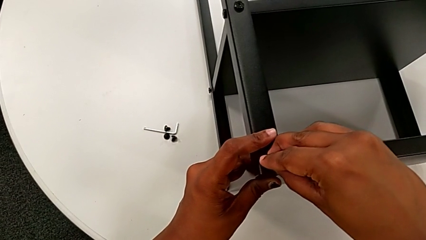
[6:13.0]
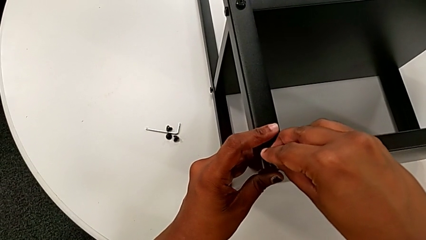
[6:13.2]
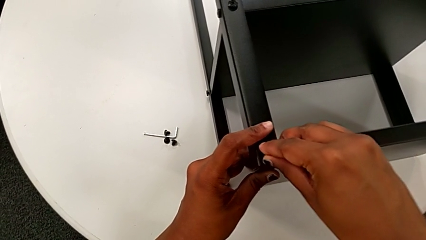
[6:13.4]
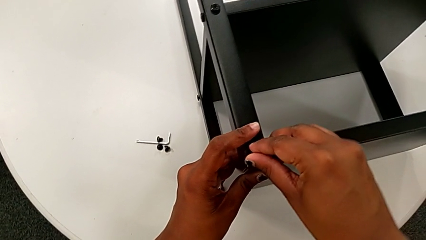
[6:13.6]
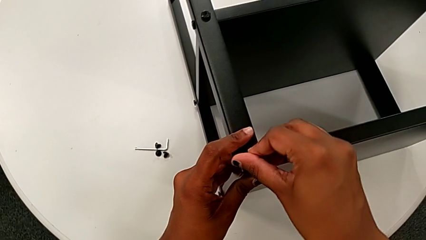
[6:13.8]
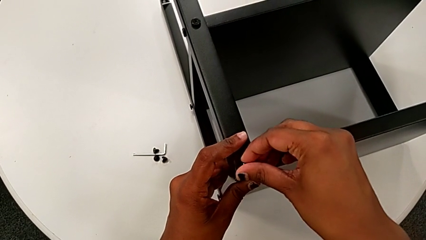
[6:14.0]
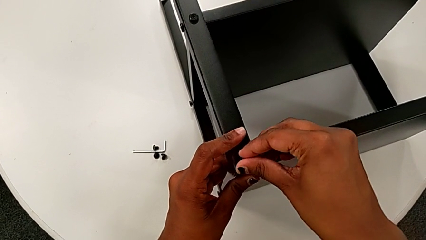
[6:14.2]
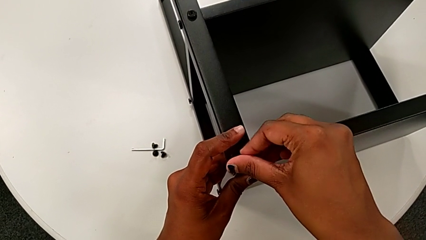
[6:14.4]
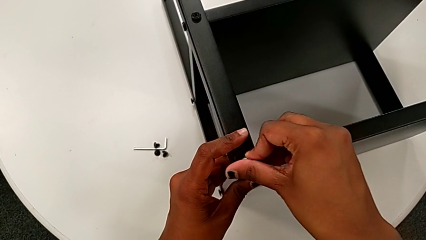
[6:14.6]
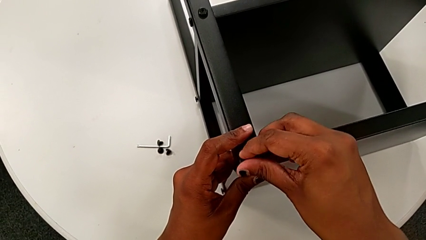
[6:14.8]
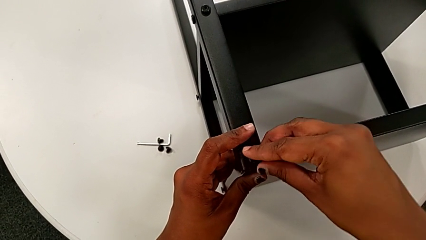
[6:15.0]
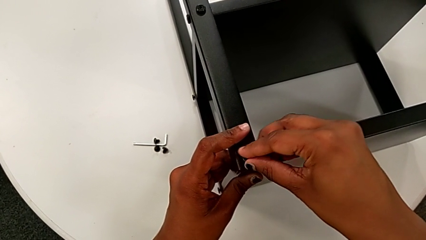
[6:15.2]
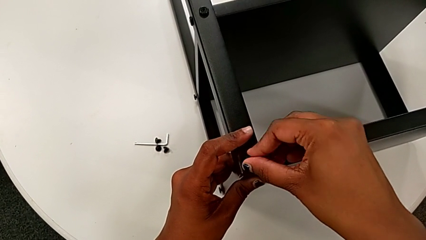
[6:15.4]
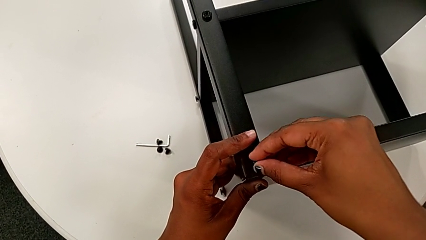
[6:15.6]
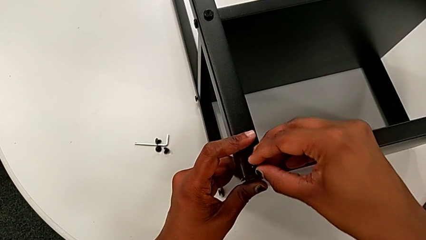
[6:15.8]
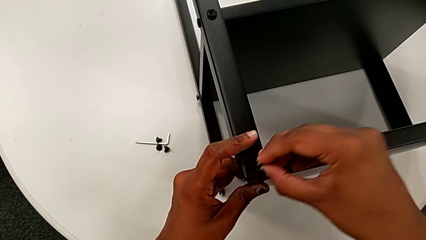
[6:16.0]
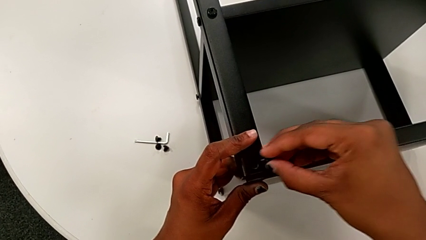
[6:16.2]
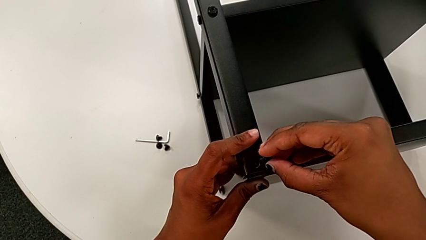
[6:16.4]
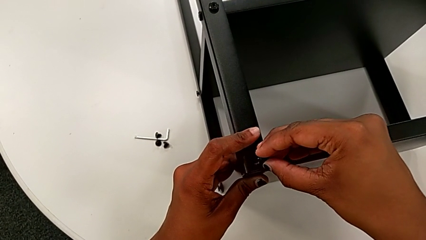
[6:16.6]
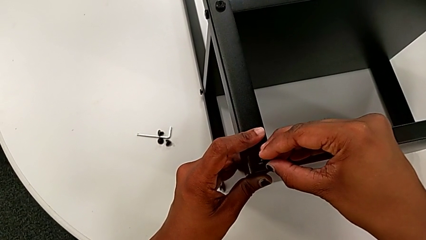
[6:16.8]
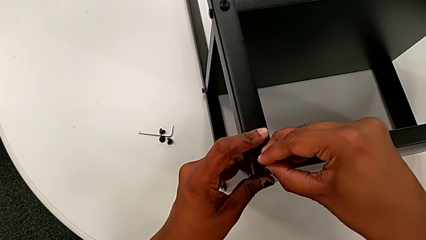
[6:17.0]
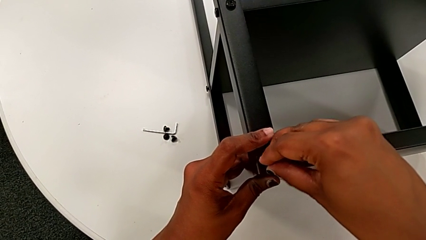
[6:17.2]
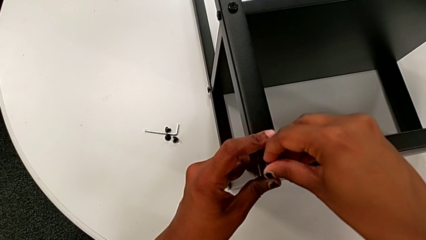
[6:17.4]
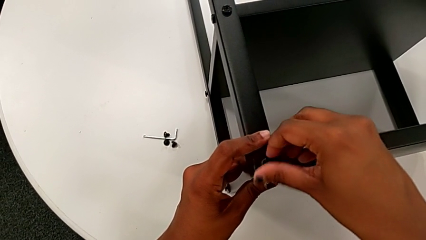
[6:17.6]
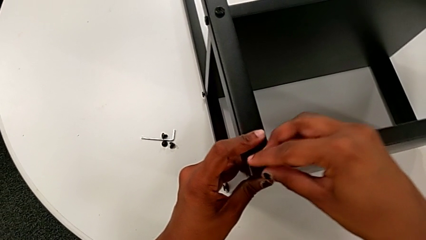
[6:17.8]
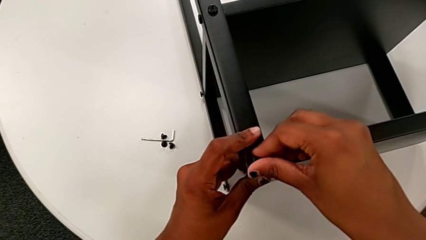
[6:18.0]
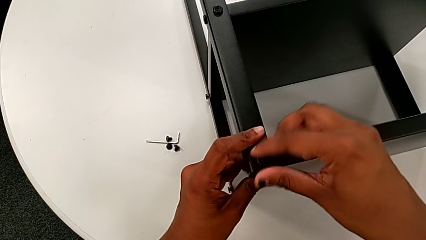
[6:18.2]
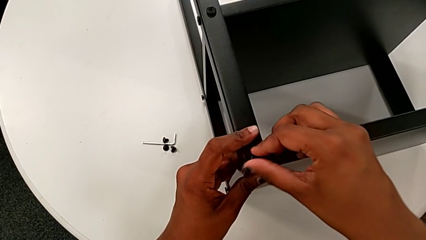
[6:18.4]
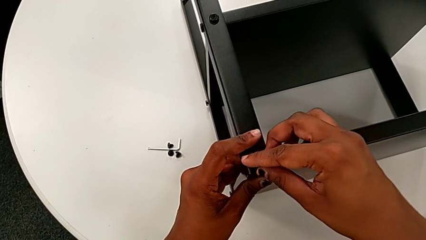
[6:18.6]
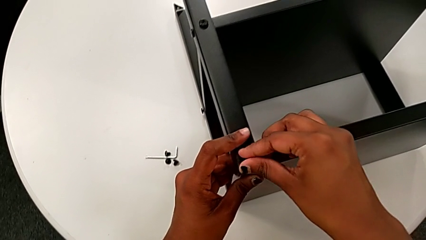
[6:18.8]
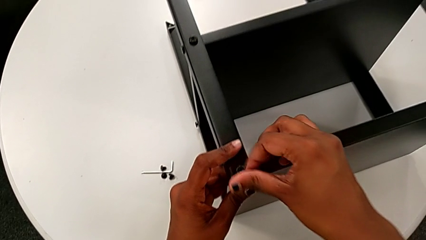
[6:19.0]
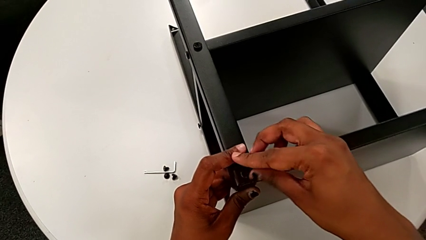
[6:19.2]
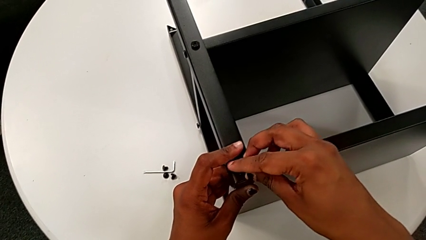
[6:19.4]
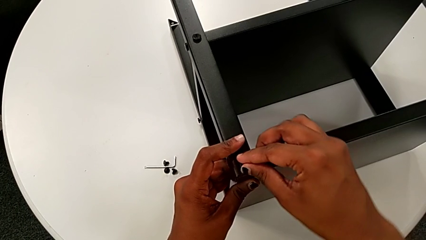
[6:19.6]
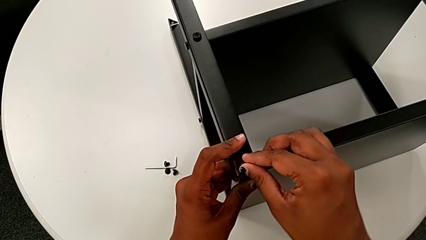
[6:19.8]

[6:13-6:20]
The camera wearer is screwing the legs of the top tray. They wrongly insert the hex socket head, withdraw it, insert it and screw it.

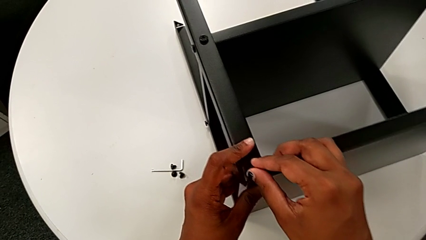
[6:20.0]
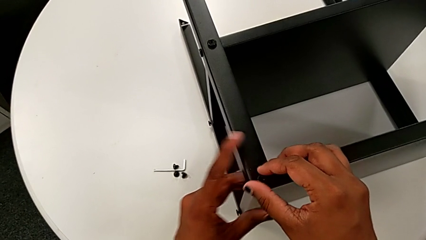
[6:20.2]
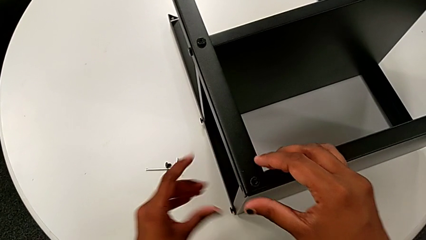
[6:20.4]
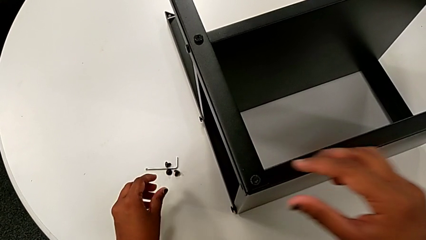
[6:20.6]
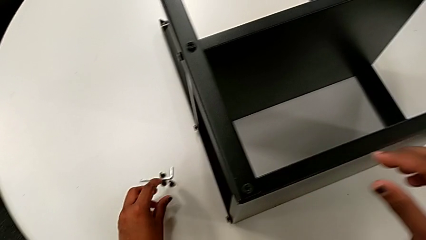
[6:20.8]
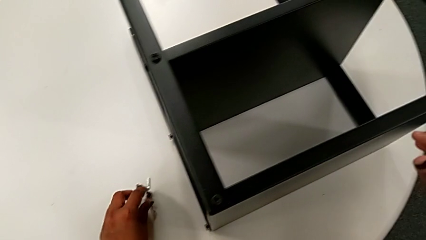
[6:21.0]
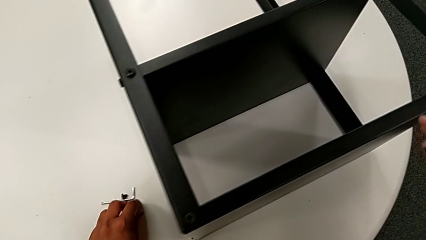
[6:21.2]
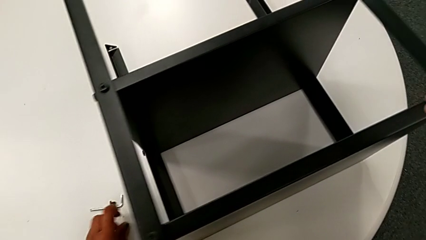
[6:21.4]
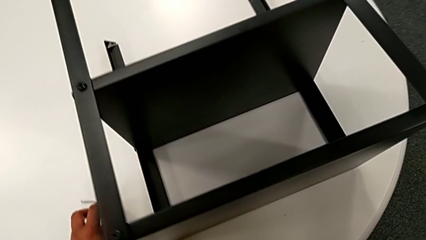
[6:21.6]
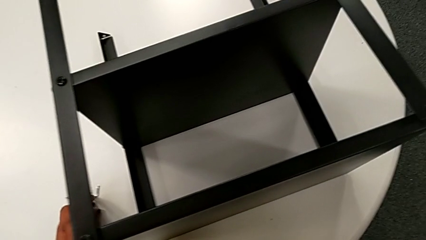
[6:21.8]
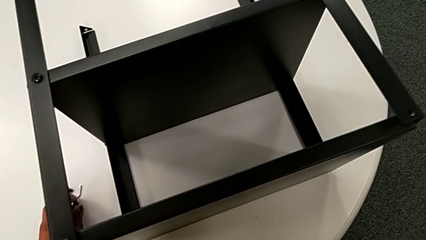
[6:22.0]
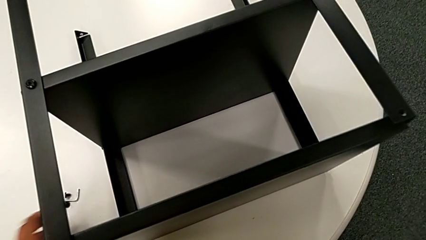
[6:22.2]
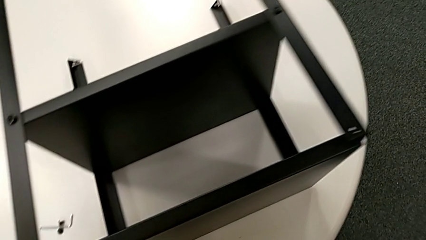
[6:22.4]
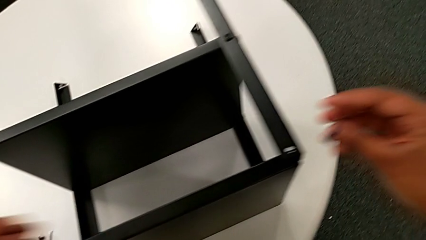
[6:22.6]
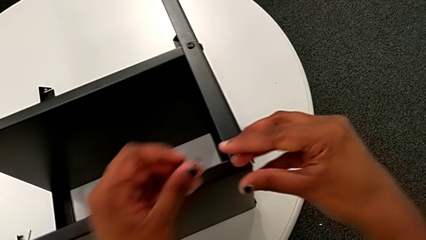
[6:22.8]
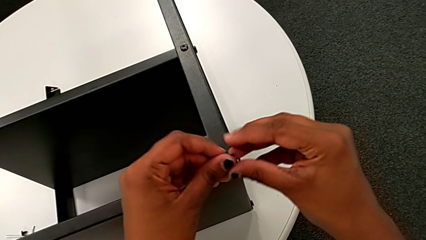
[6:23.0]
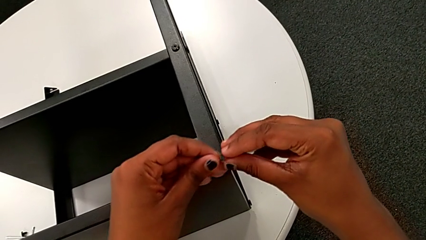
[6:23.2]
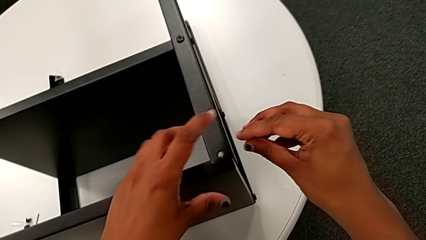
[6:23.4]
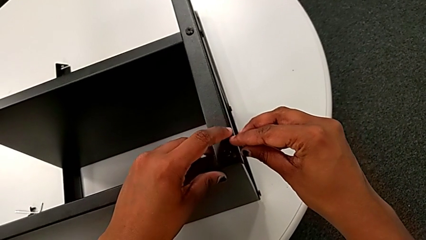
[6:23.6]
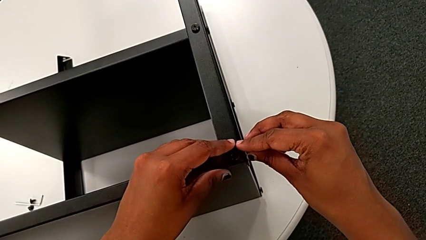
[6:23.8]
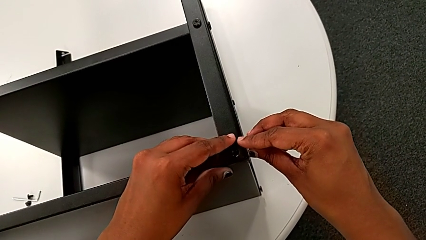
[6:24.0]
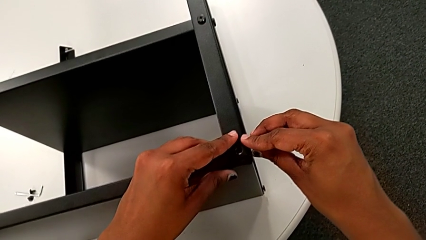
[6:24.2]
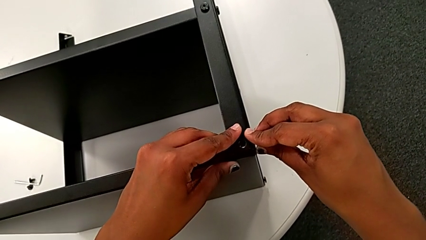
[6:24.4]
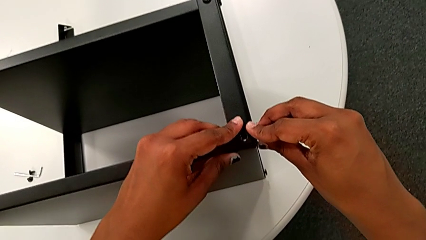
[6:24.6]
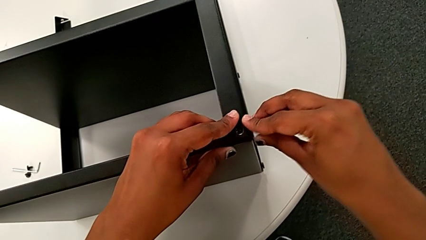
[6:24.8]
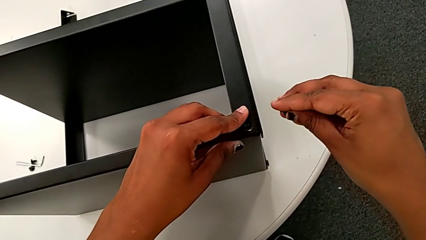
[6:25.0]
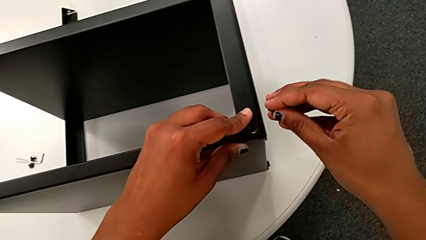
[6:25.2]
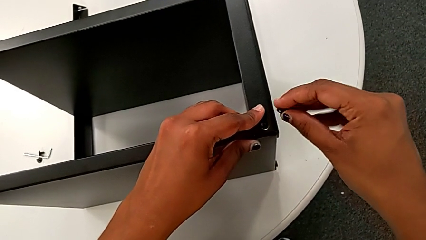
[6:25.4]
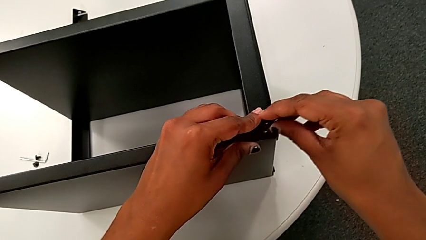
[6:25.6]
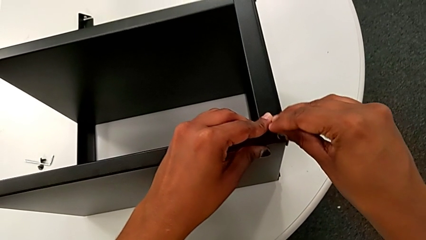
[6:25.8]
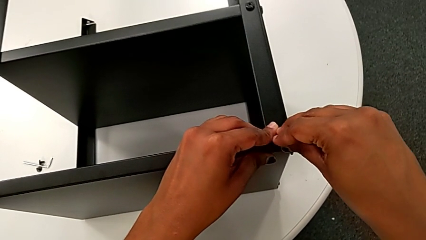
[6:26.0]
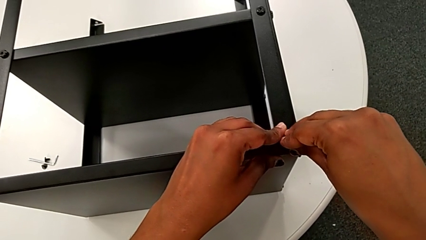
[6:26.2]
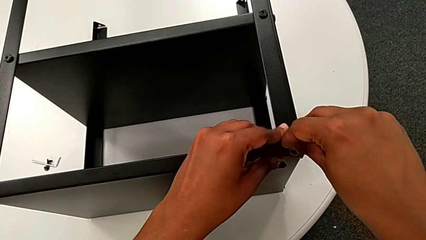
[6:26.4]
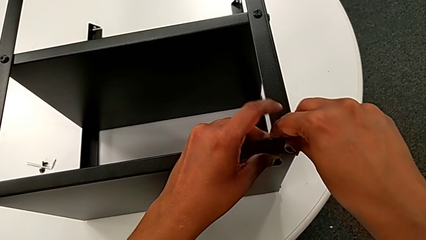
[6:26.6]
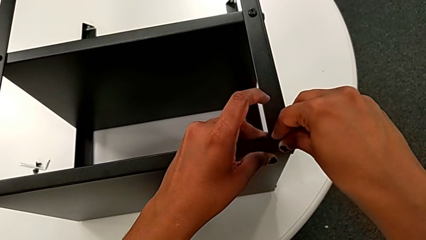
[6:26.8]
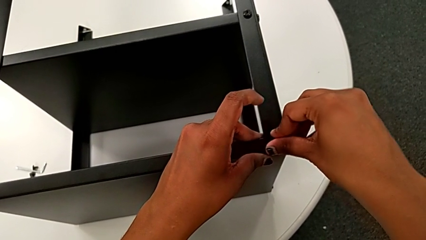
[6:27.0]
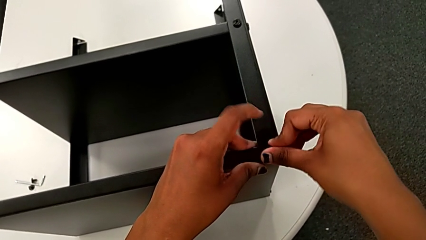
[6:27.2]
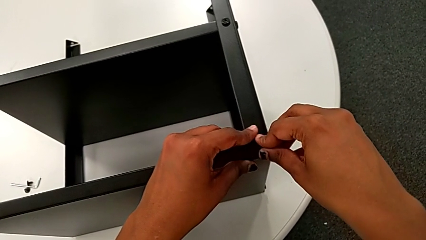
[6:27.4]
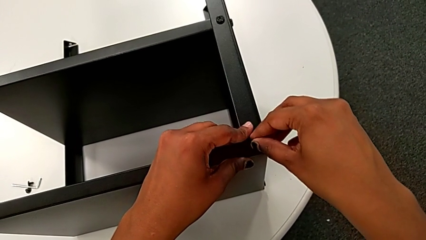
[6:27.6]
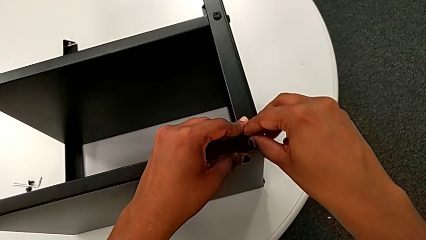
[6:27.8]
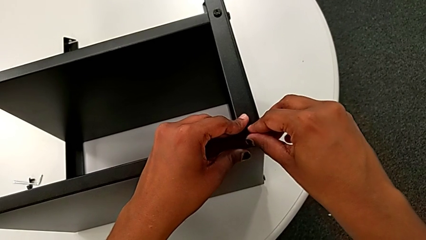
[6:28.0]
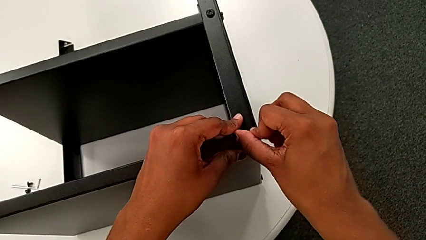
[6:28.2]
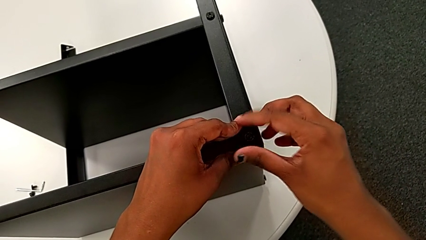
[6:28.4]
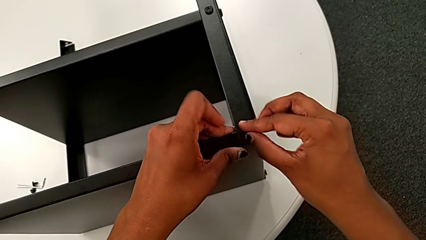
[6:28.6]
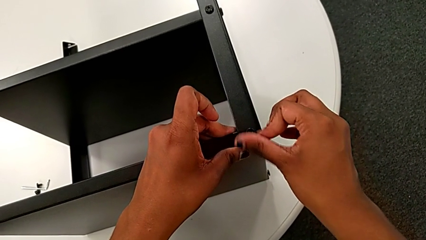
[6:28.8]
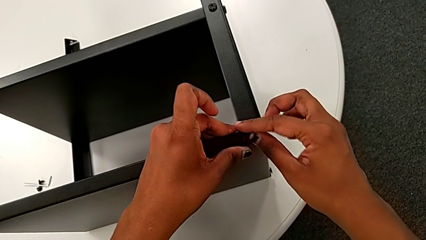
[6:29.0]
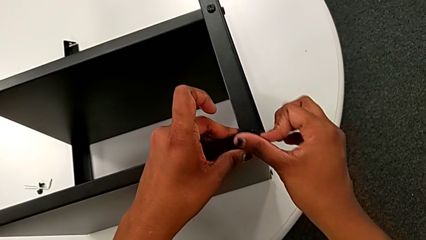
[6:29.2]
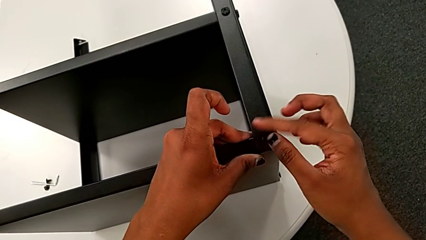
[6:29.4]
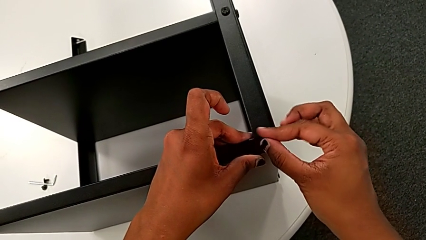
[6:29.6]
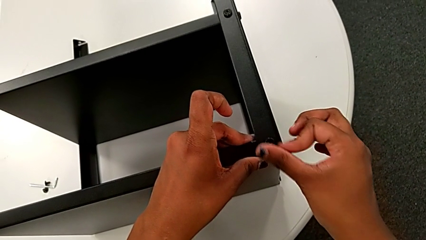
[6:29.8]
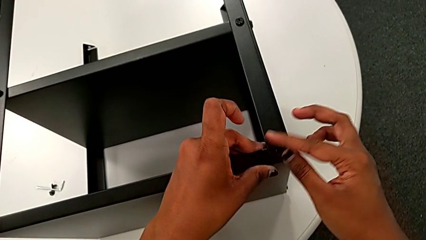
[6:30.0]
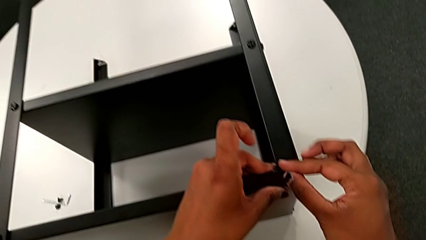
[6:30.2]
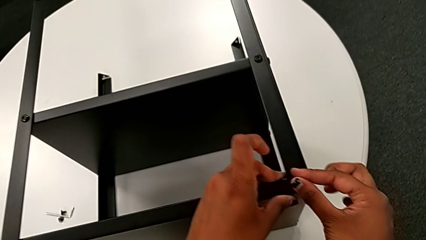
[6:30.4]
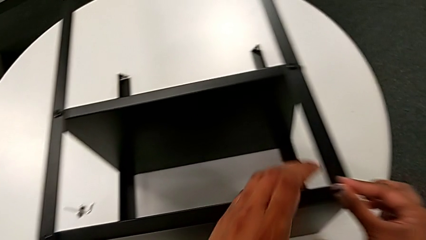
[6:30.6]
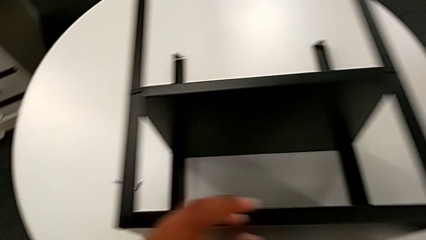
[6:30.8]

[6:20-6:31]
The camera wearer is screwing the legs of the top tray. They approach the hex socket head, grab it, approach the top tray with the left hand, grab the hex socket head with the right hand, align the leg, insert the hex socket head and screw it.
